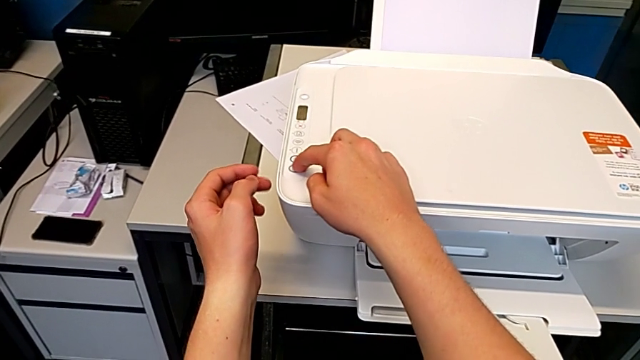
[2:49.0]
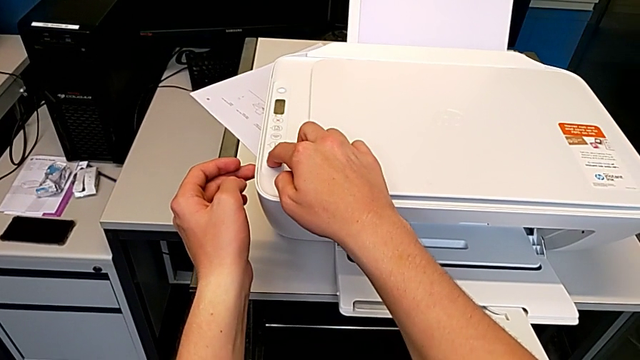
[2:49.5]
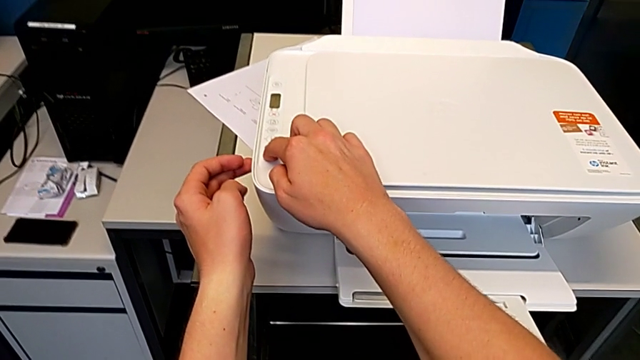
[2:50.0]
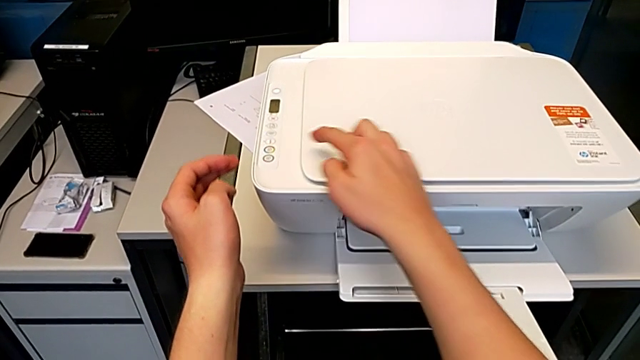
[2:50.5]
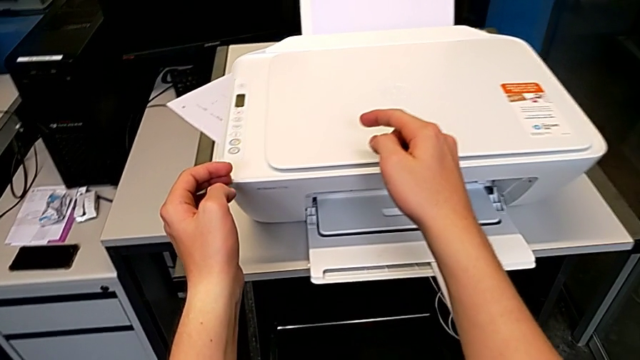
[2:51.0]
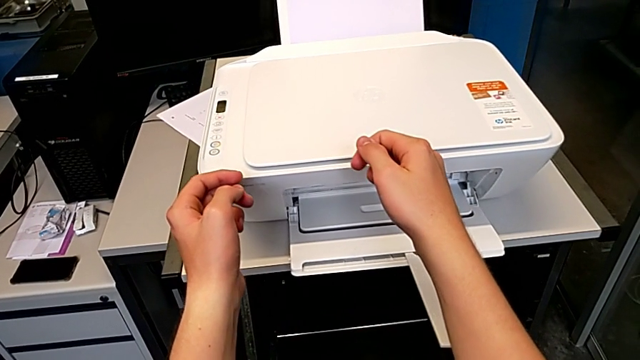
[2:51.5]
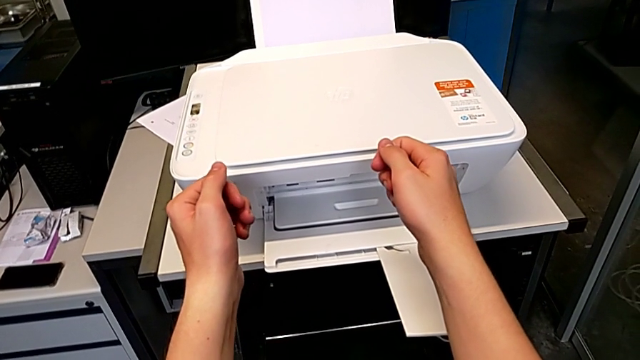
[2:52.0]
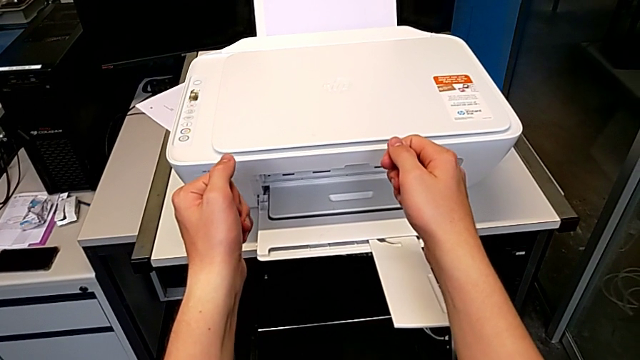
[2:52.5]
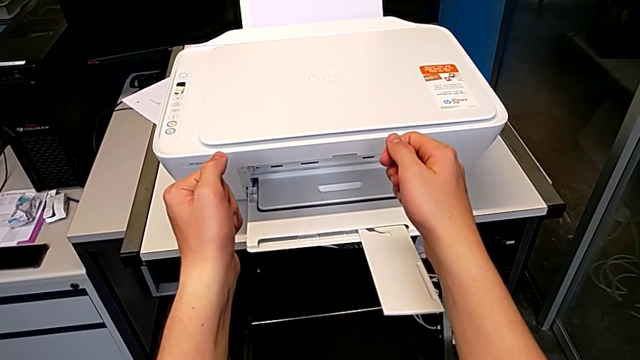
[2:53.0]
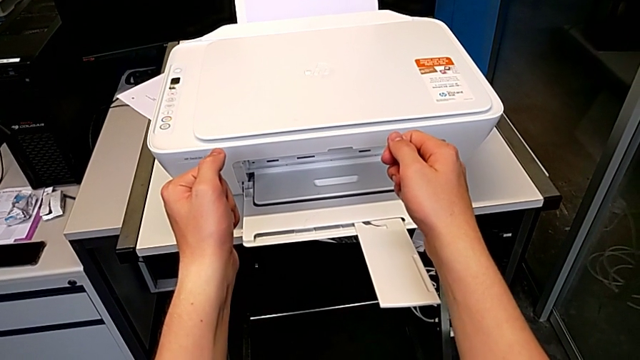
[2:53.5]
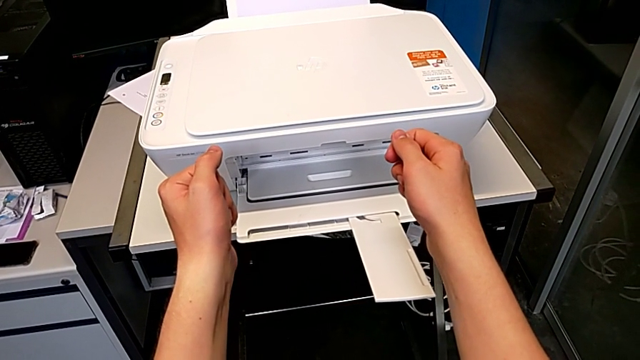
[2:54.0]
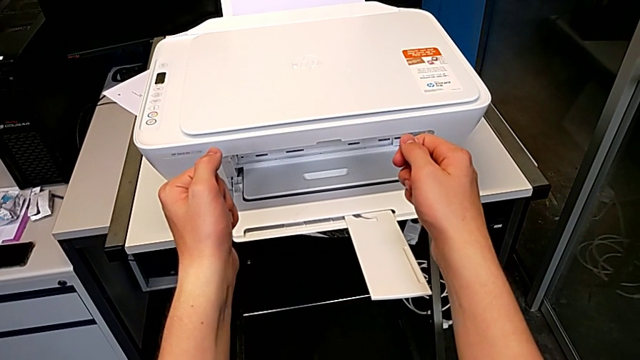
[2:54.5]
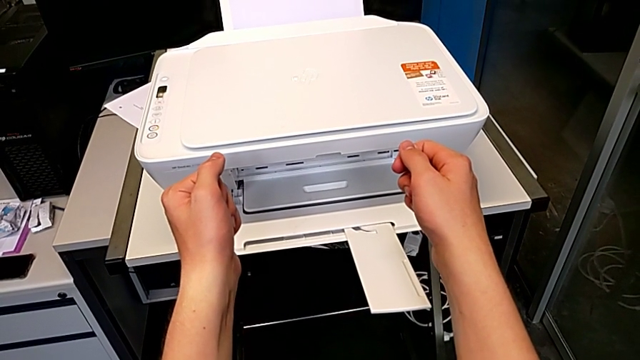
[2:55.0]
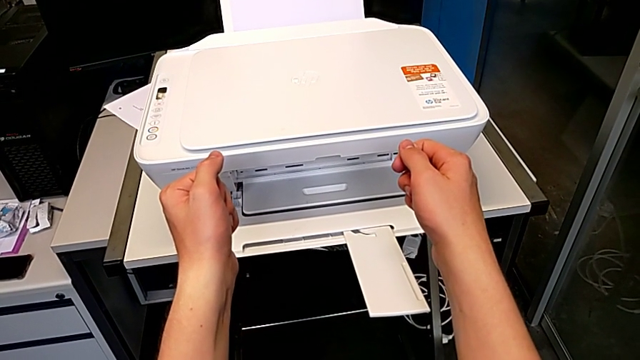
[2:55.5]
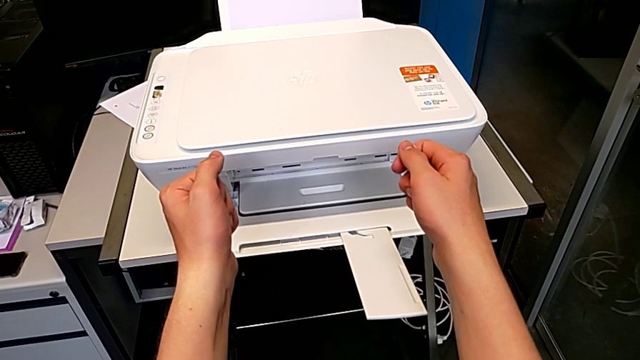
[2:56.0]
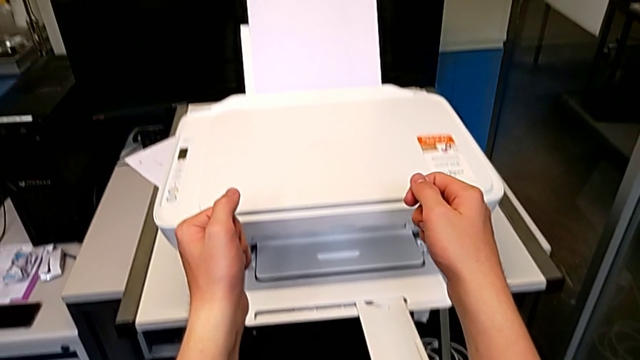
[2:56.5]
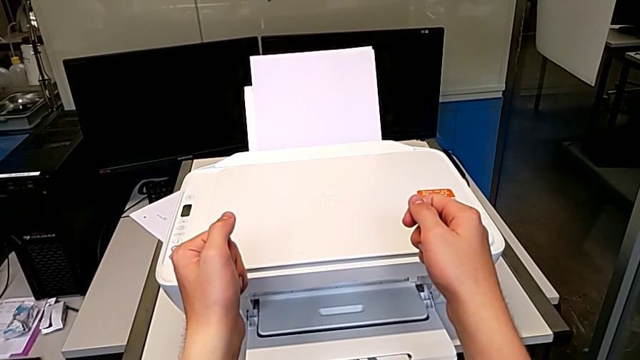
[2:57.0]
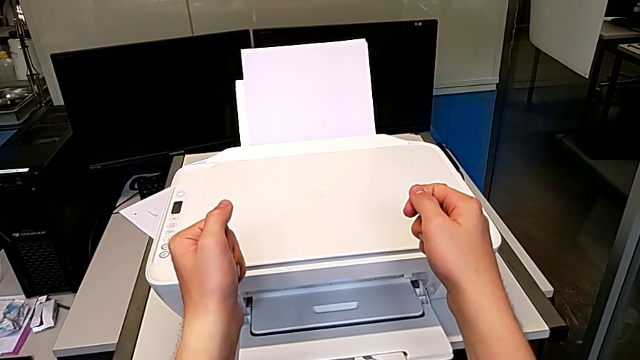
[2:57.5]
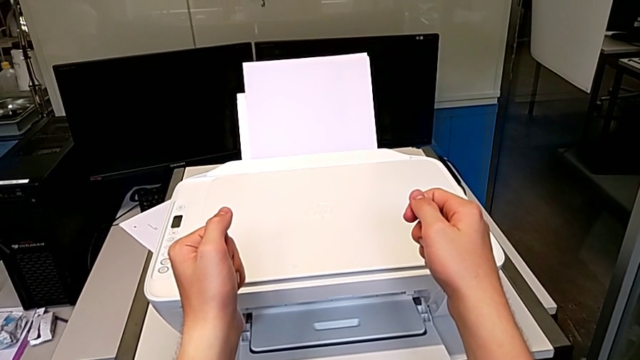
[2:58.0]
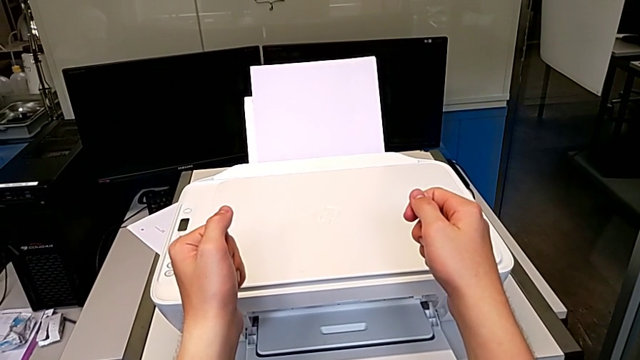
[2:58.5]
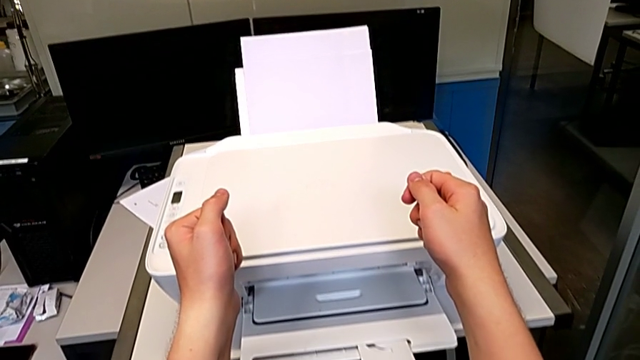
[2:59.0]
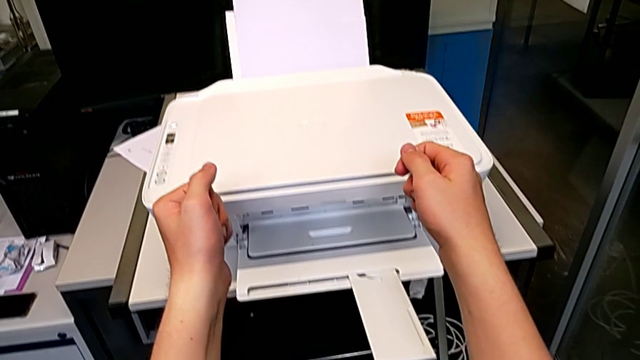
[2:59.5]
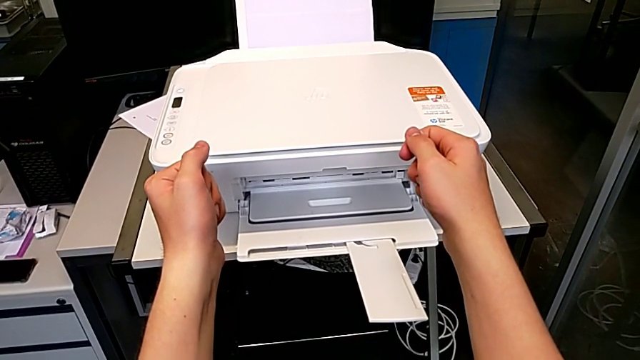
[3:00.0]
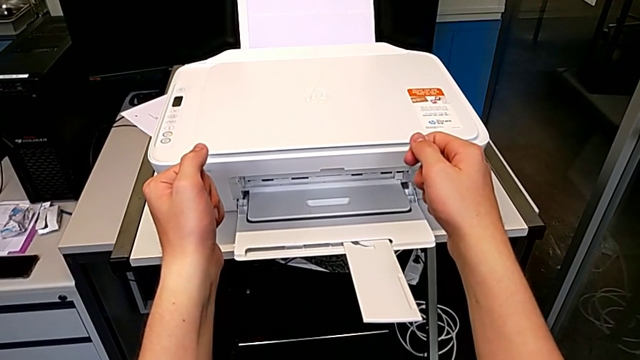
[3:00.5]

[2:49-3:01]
The camera wearer is making a black and white copy. They click the button.

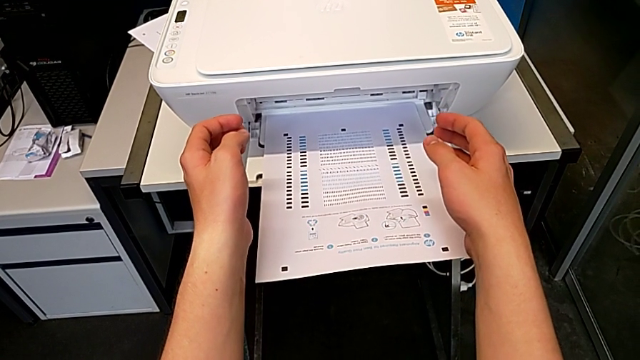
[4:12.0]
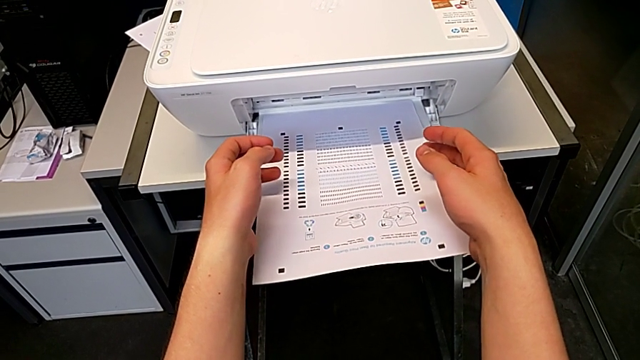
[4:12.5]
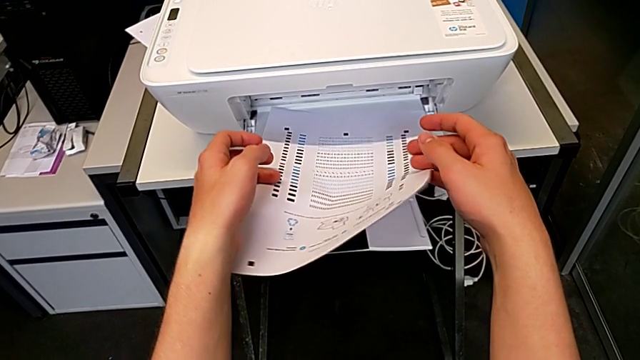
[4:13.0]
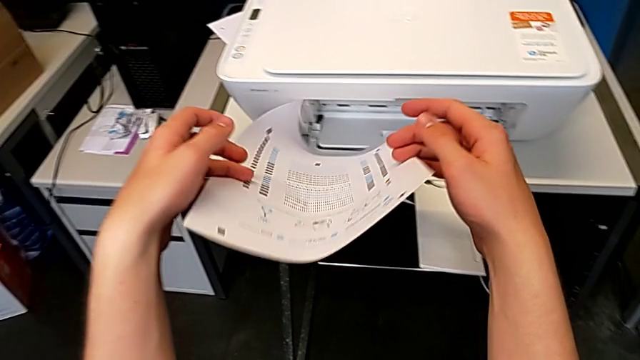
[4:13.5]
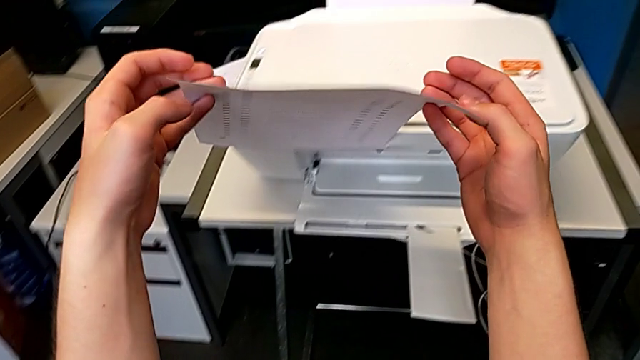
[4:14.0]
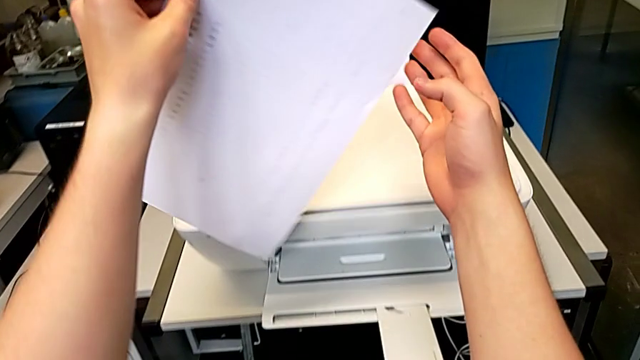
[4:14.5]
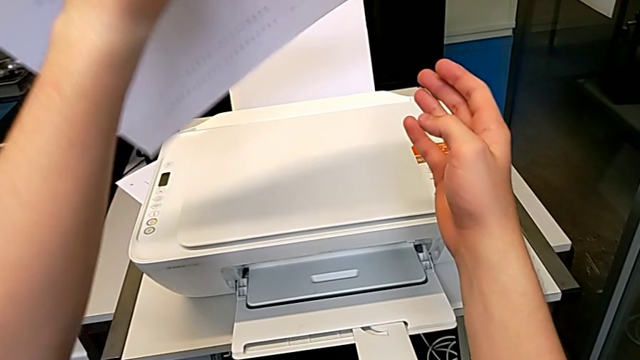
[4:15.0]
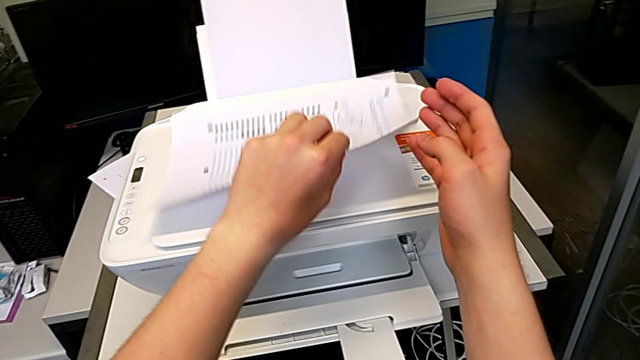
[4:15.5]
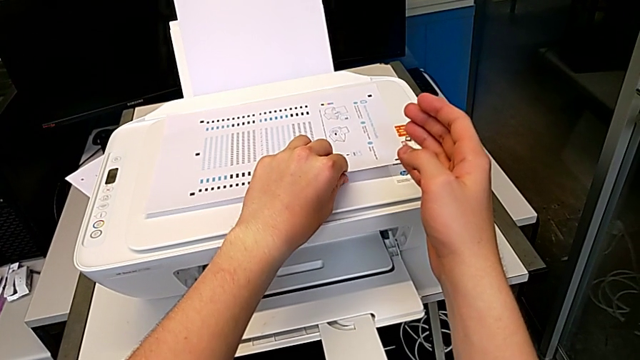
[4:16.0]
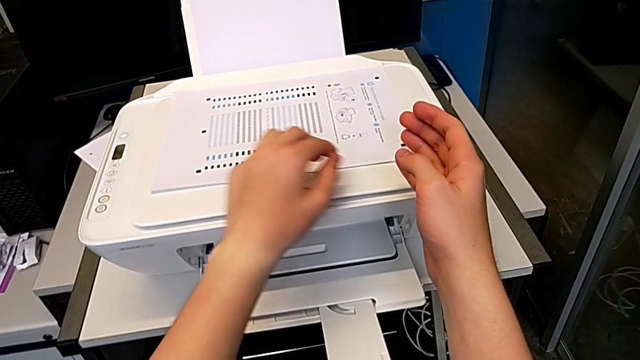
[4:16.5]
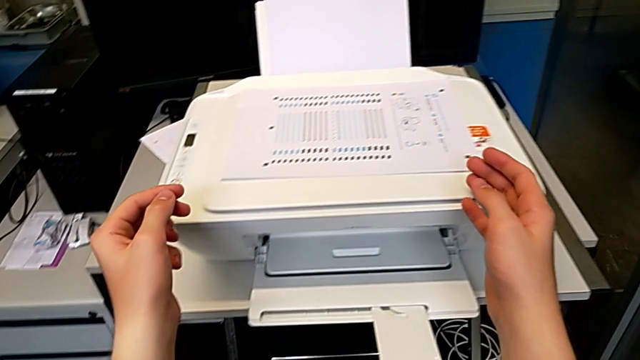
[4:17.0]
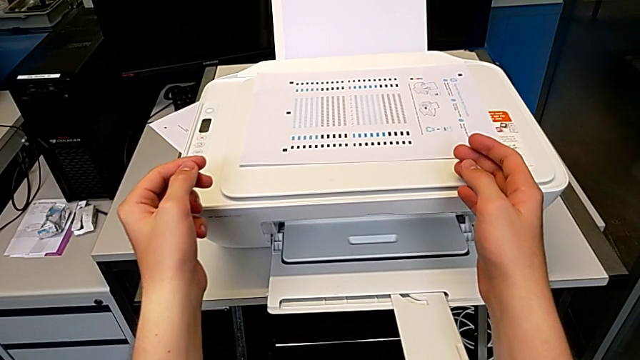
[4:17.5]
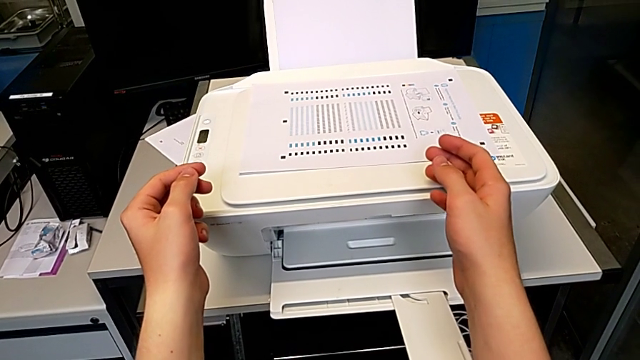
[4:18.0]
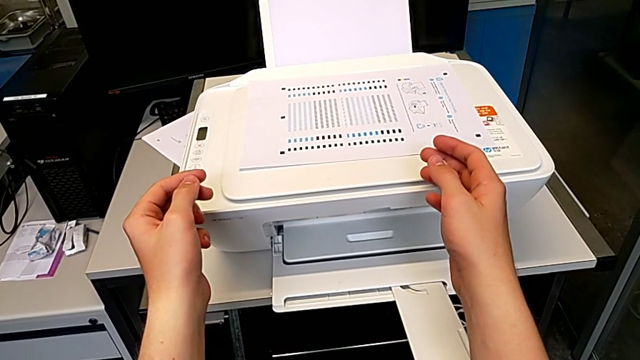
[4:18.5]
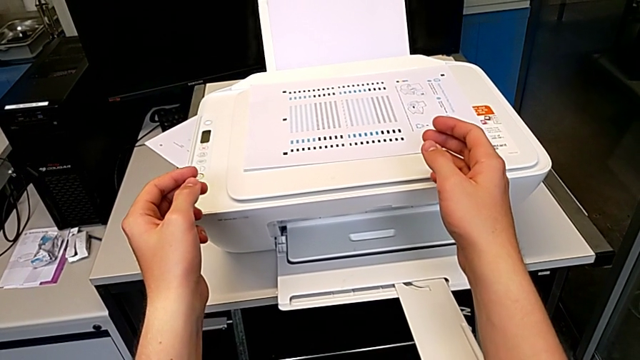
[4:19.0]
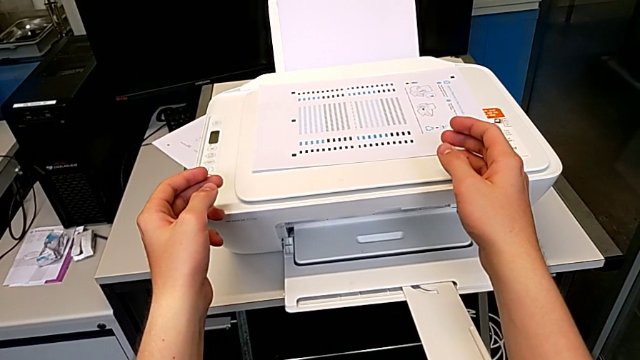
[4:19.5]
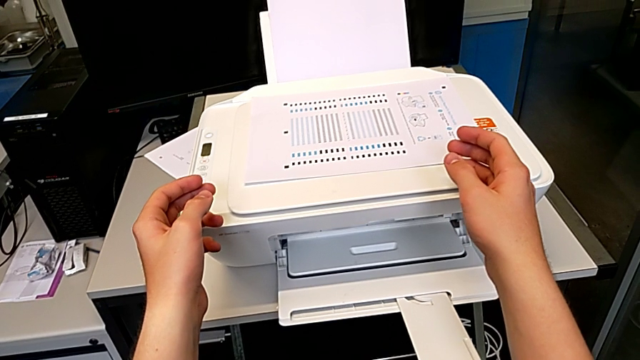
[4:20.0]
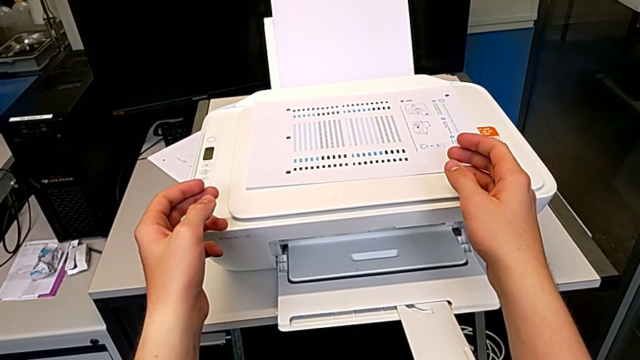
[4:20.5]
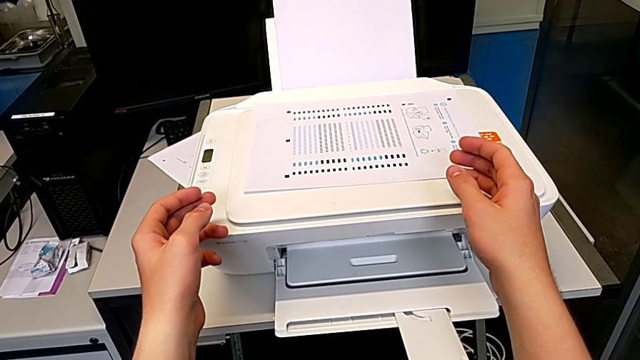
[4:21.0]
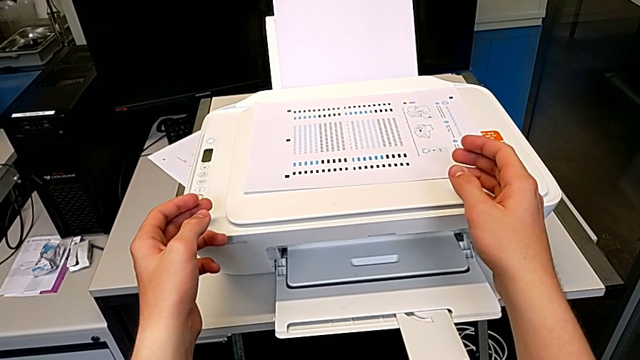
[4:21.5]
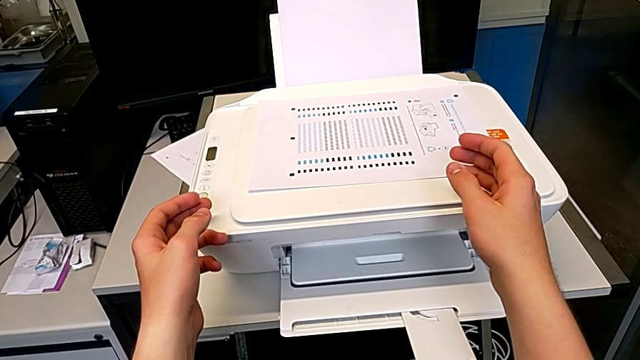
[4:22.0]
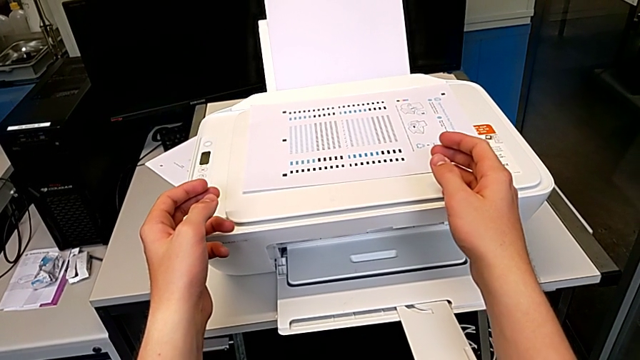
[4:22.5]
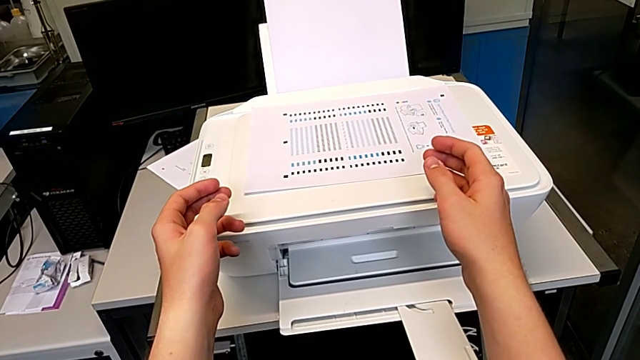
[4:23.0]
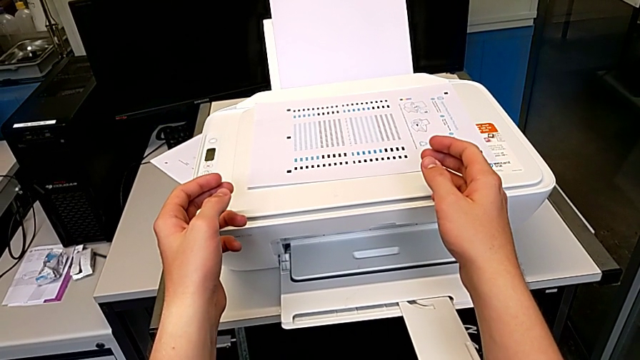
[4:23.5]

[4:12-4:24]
The camera wearer is withdrawing a photocopy from the output tray. They grab the paper stack, lift it and drop it.
